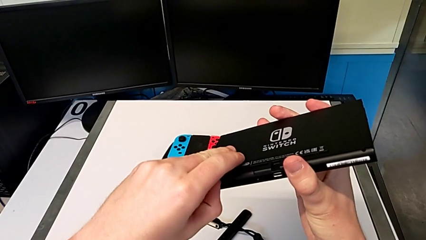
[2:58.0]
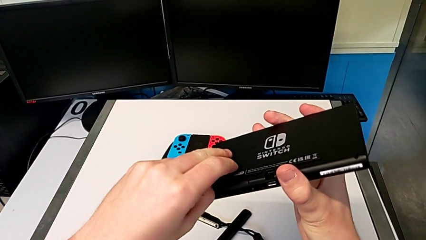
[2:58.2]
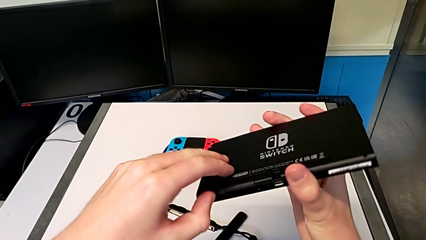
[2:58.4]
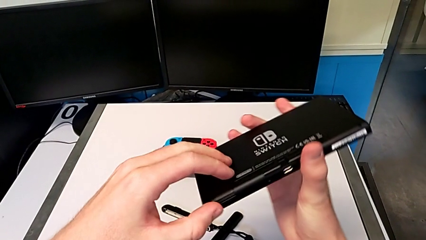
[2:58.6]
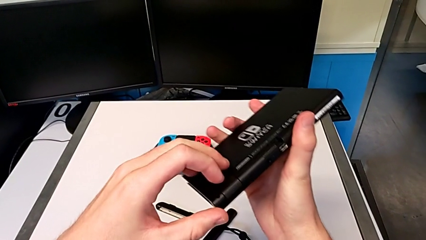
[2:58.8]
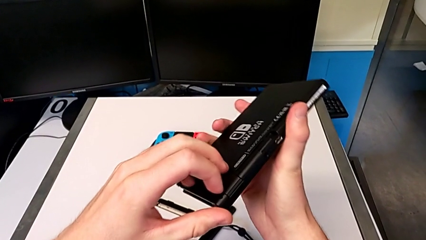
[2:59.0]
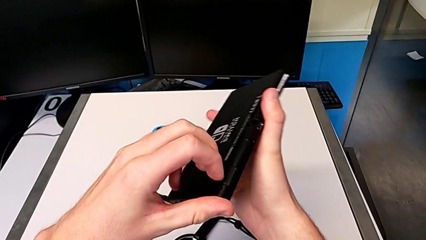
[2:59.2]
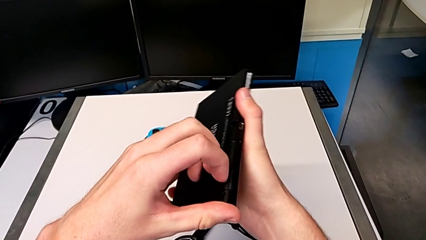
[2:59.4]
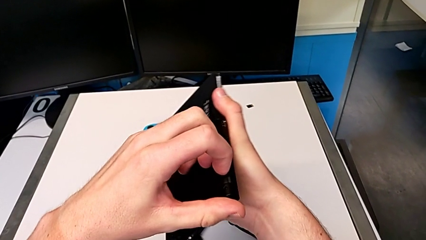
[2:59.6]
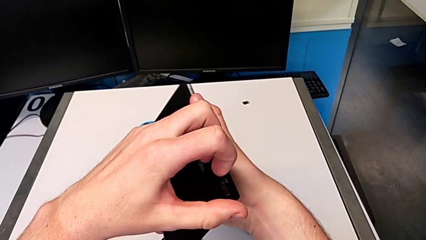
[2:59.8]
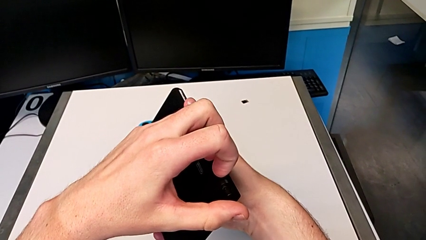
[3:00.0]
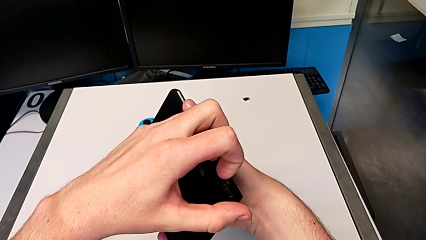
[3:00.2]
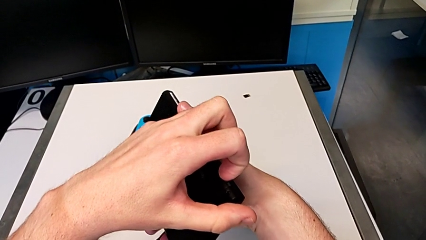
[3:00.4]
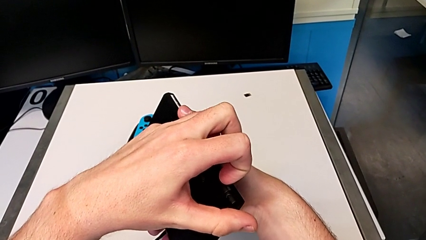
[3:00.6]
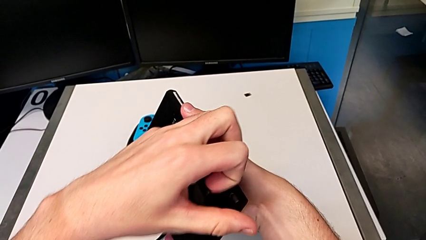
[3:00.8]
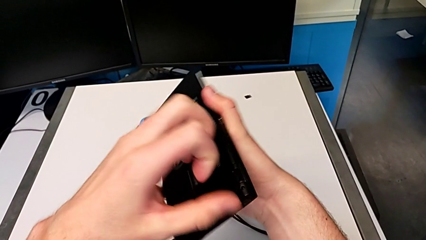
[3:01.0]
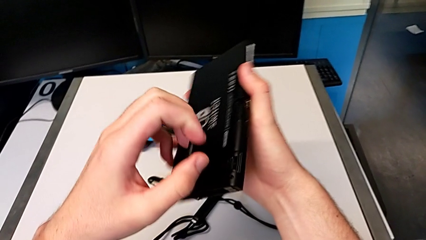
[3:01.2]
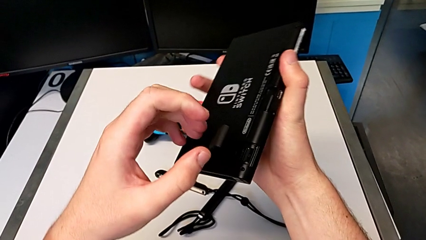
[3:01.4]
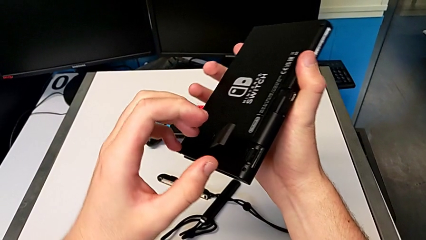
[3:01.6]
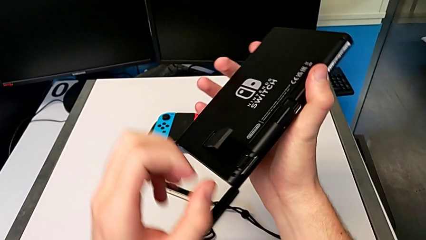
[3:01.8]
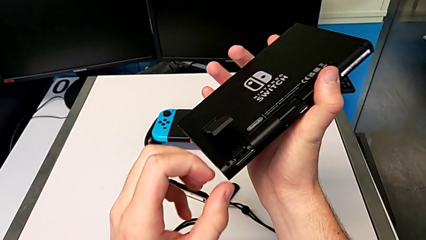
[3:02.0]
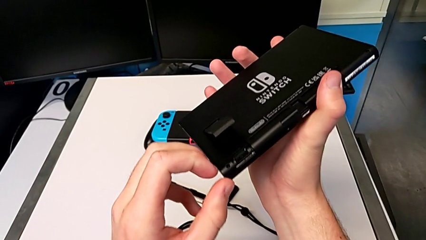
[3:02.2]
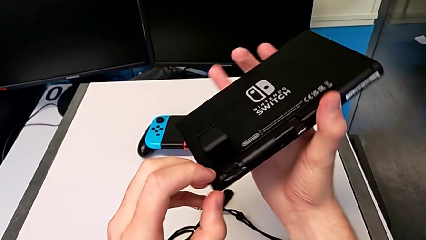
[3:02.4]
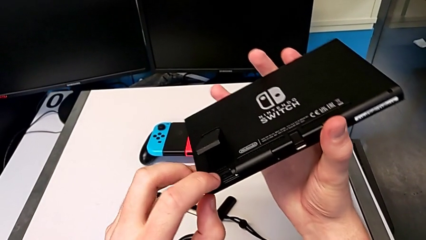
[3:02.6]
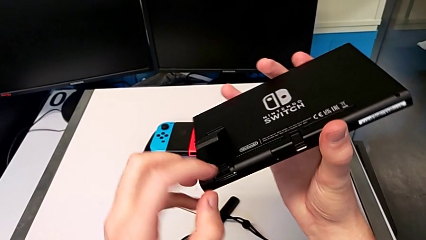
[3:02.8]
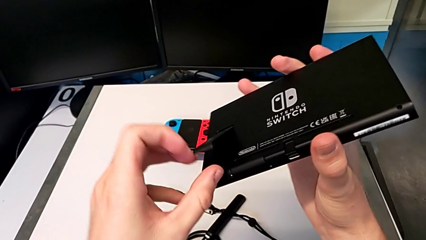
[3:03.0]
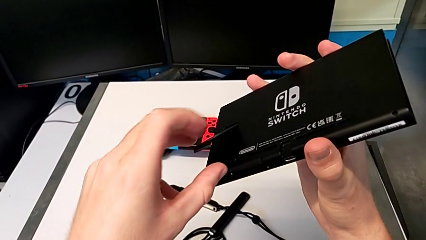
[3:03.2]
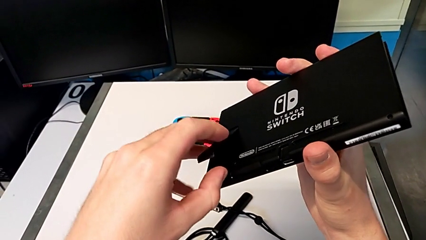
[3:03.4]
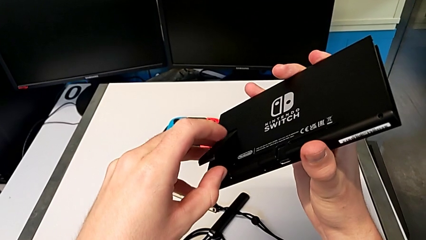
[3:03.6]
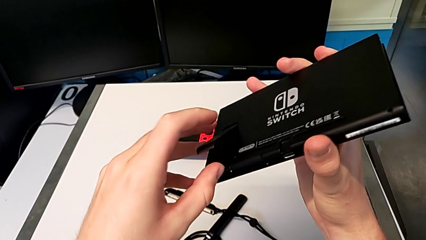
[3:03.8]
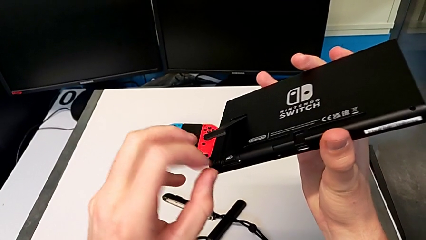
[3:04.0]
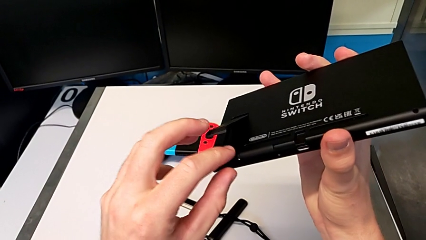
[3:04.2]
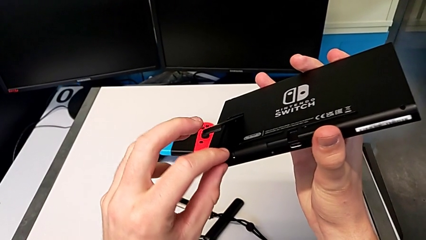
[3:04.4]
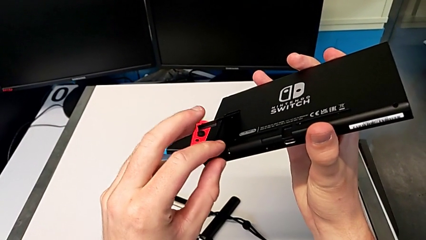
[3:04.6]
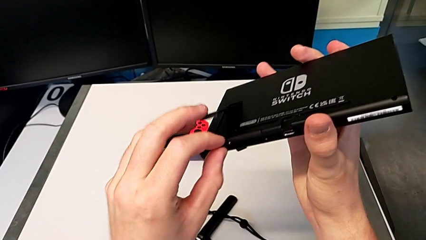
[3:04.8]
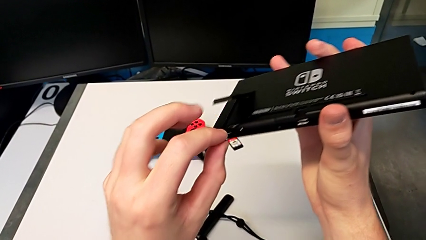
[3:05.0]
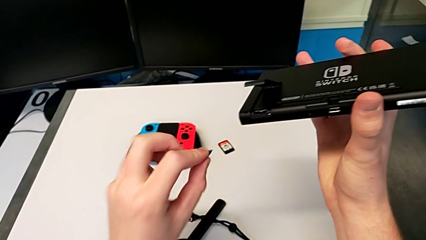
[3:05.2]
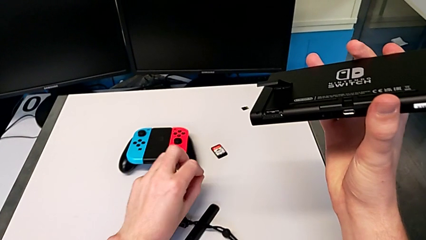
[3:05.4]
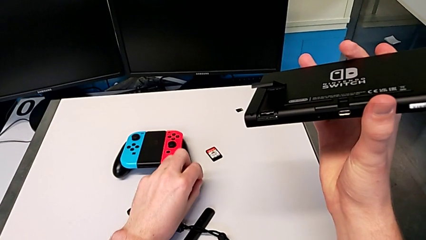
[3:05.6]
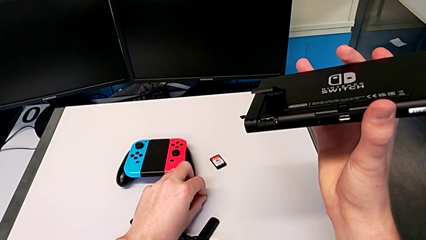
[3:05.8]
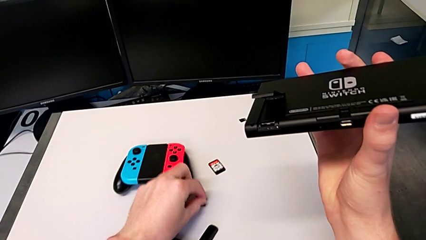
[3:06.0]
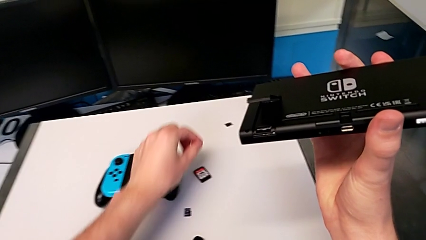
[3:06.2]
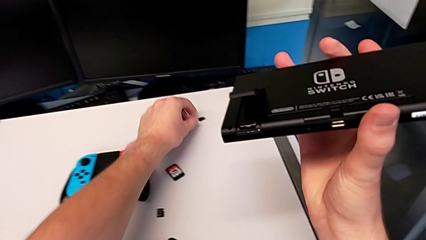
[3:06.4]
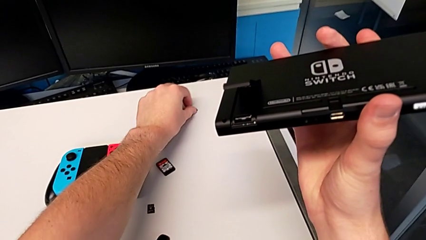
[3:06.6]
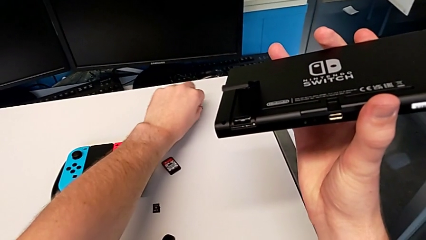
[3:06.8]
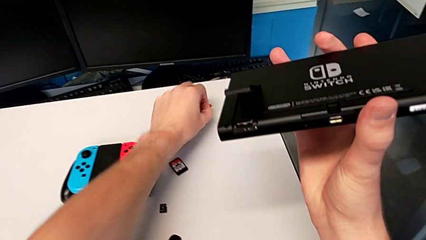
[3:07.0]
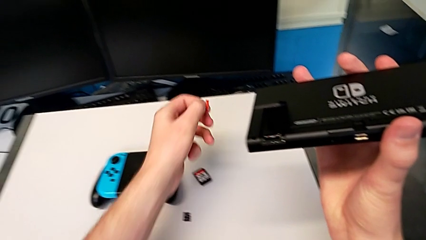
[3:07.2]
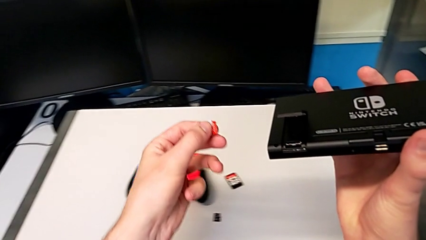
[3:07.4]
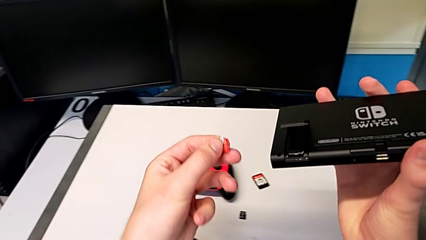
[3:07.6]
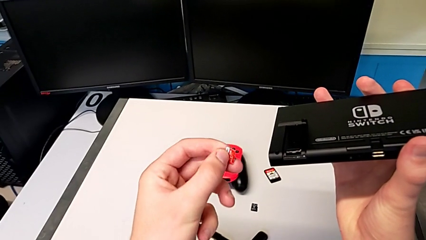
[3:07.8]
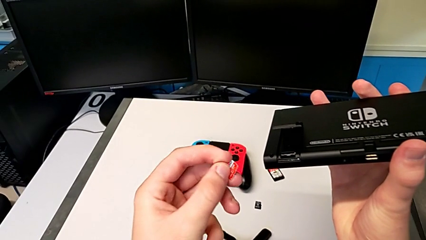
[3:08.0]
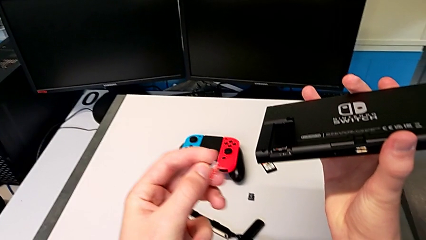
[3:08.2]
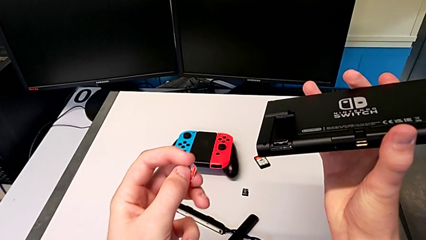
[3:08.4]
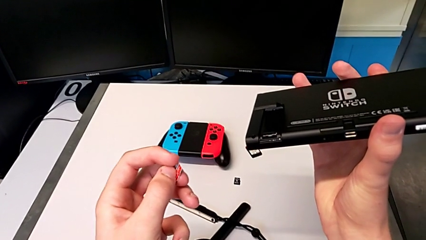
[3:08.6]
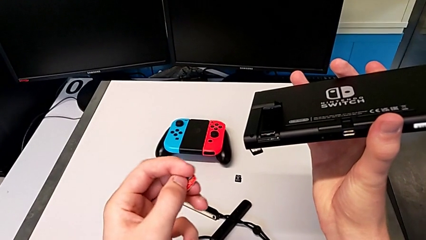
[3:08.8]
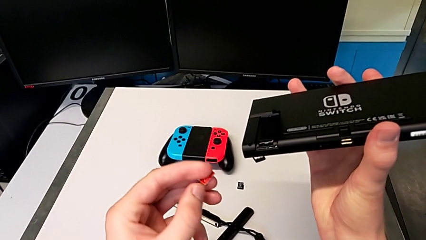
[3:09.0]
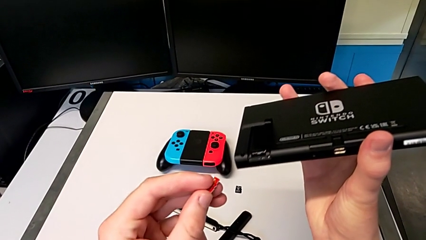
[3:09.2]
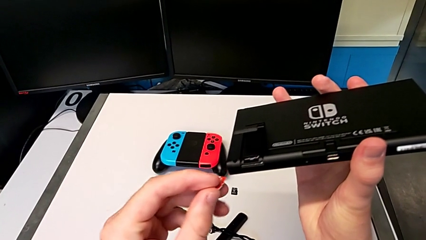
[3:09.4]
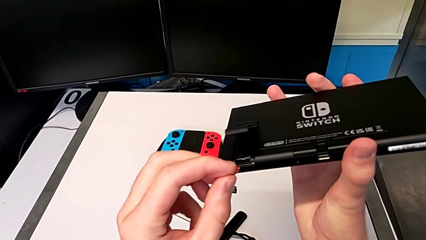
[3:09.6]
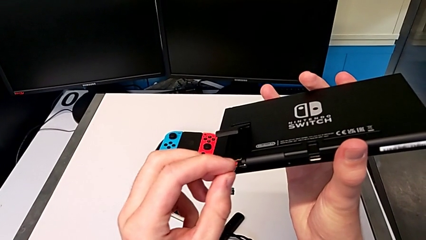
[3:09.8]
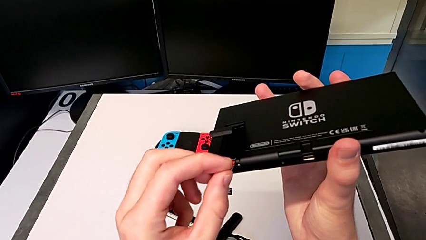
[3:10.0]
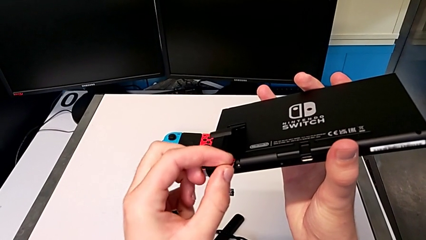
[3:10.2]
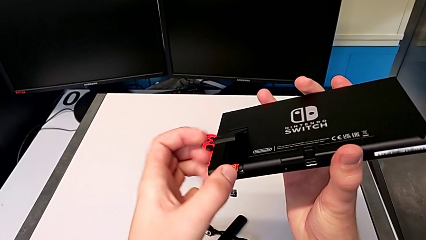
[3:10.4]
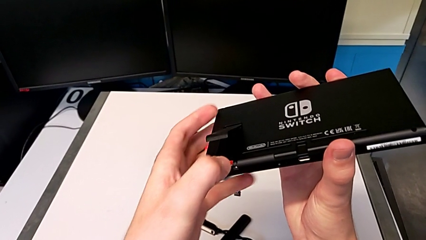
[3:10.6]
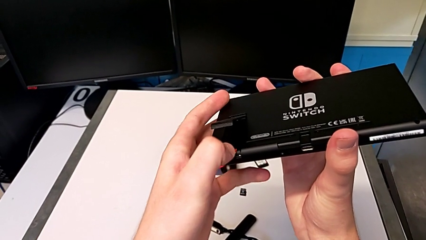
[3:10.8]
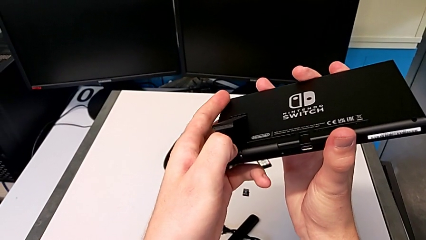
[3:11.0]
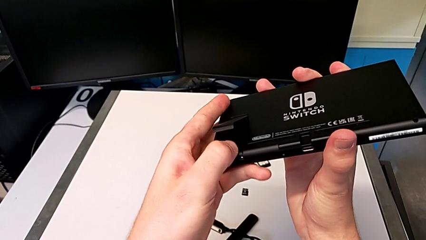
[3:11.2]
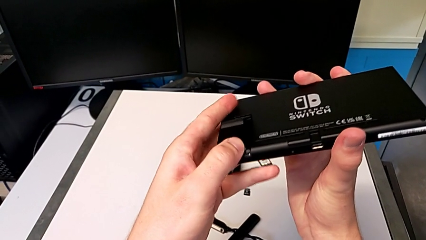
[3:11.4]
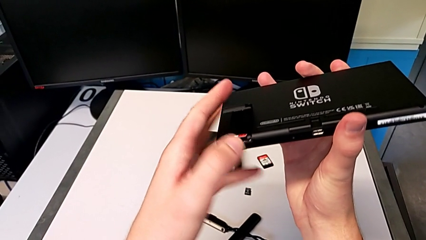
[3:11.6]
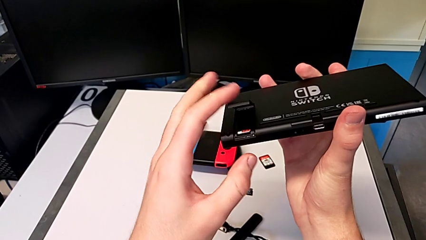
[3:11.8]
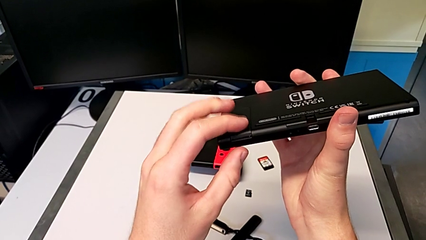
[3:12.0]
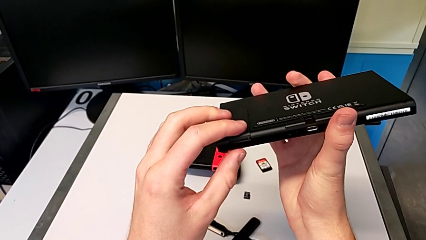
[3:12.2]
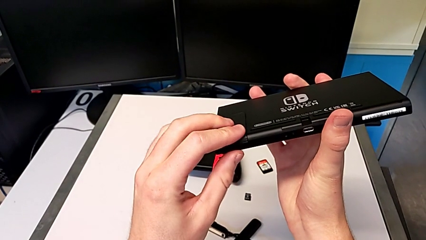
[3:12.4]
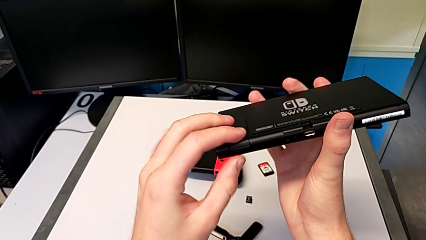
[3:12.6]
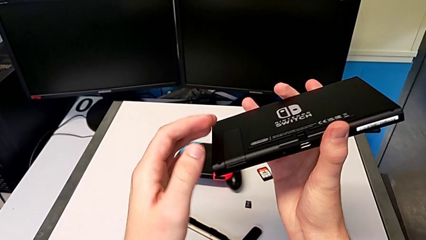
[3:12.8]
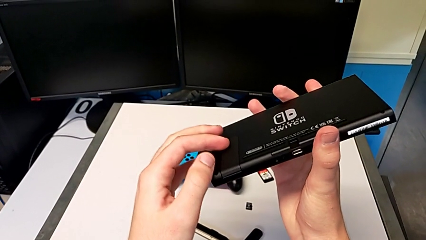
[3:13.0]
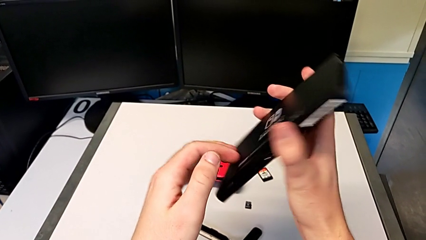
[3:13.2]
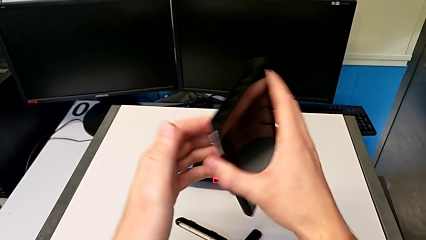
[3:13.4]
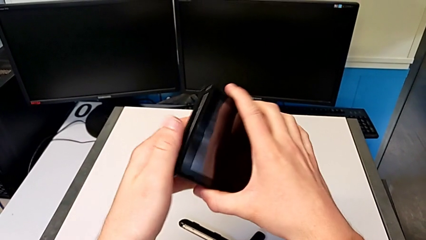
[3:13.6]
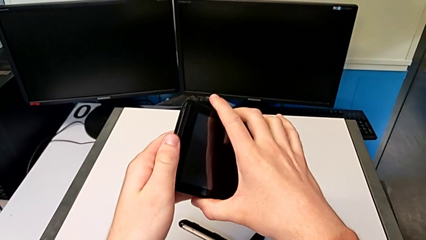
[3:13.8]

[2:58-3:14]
The camera wearer is changing the micro SD card. They touch the kickstand, open the kickstand, withdraw the SD card, grab it, insert it and close the kickstand.
